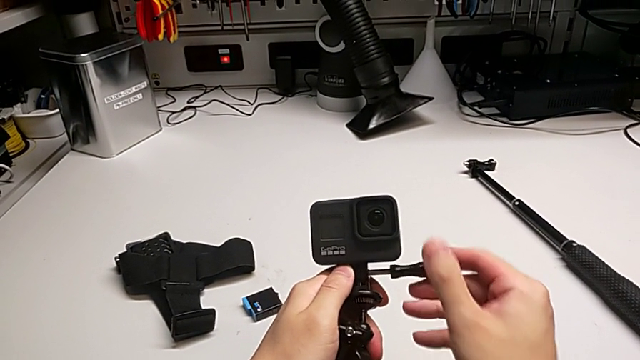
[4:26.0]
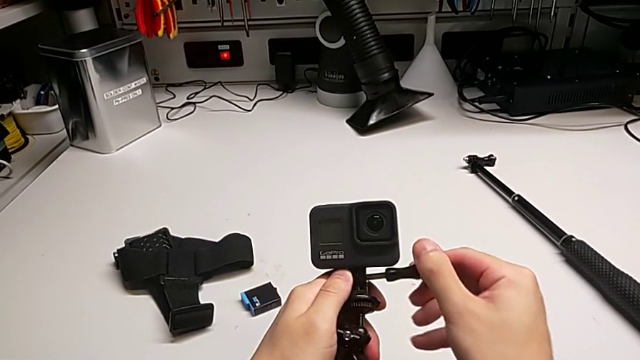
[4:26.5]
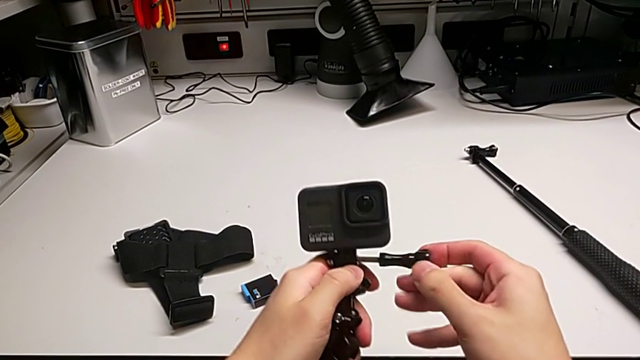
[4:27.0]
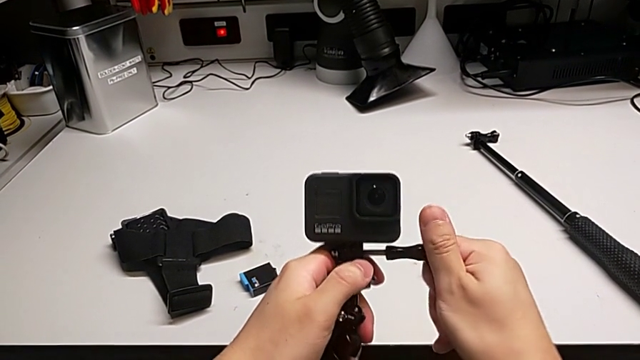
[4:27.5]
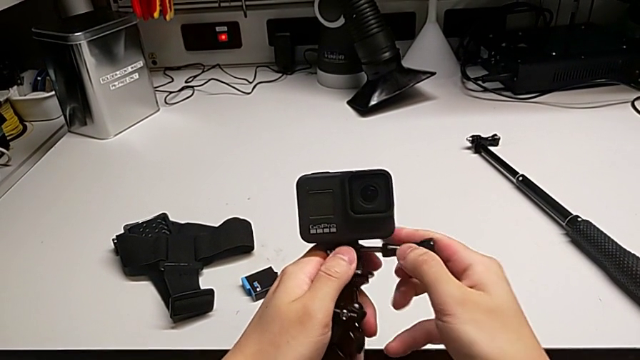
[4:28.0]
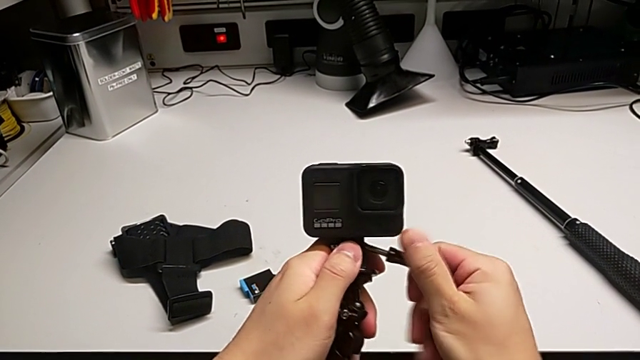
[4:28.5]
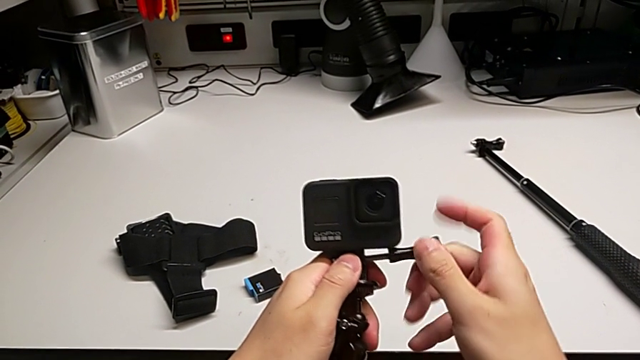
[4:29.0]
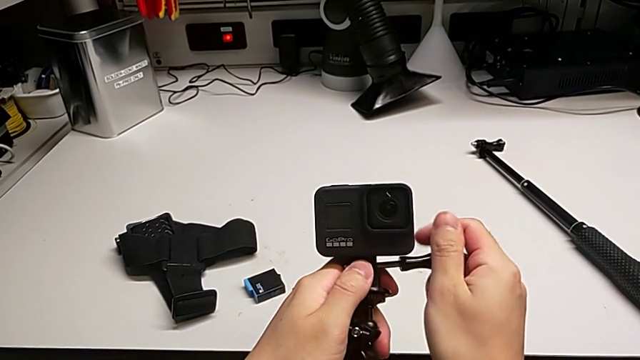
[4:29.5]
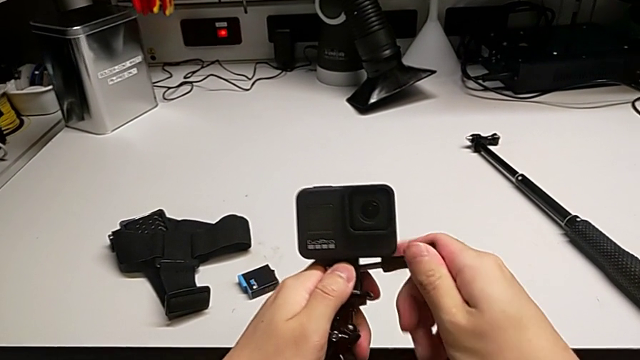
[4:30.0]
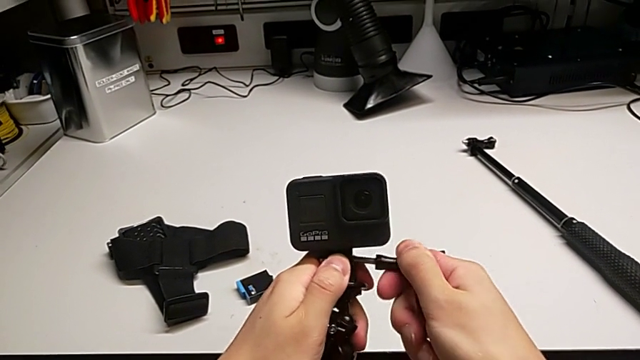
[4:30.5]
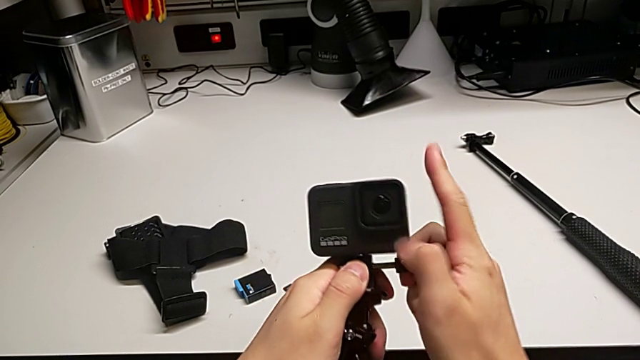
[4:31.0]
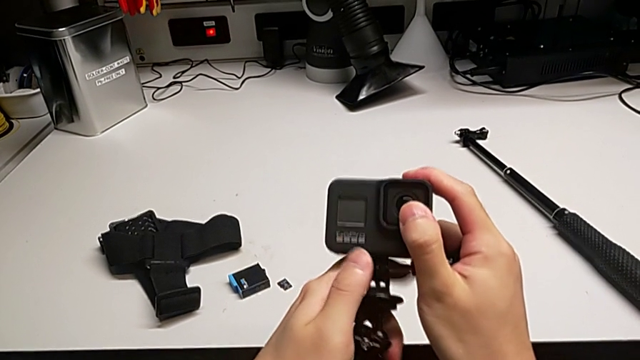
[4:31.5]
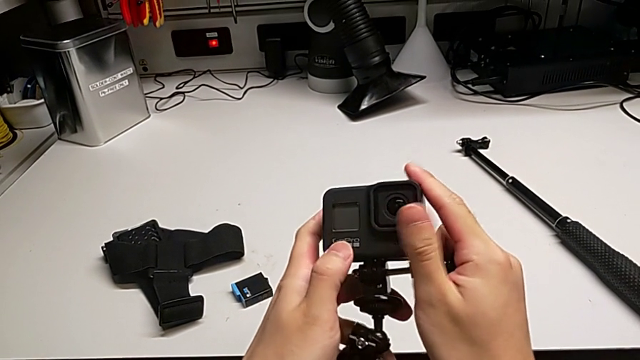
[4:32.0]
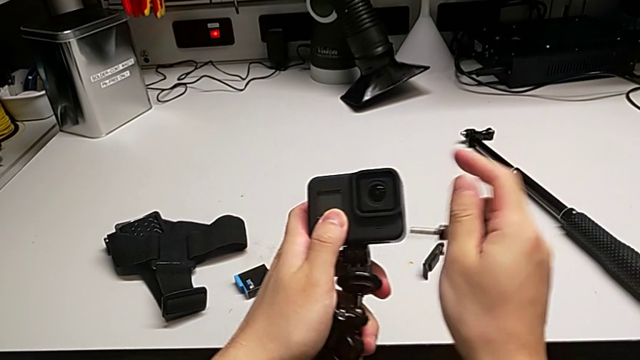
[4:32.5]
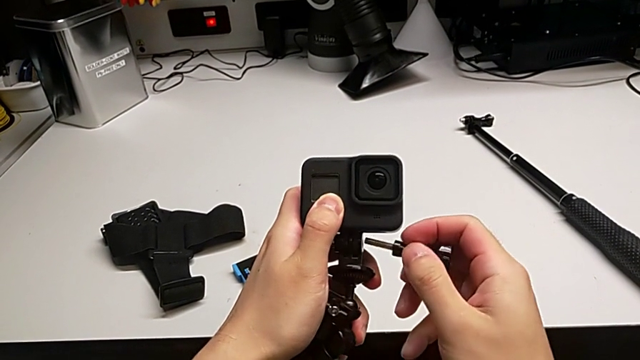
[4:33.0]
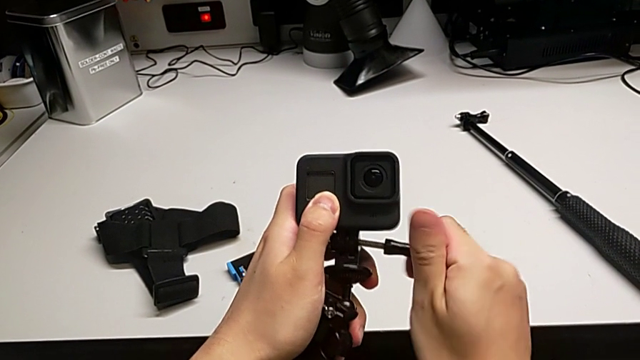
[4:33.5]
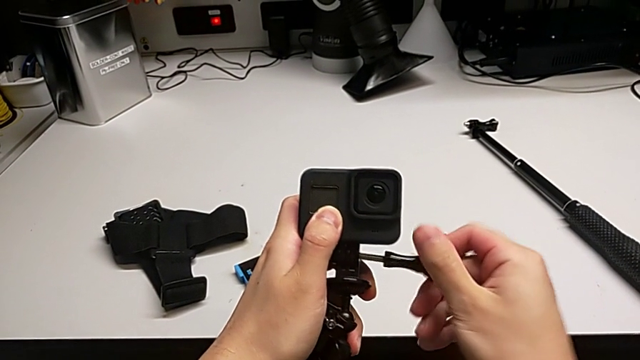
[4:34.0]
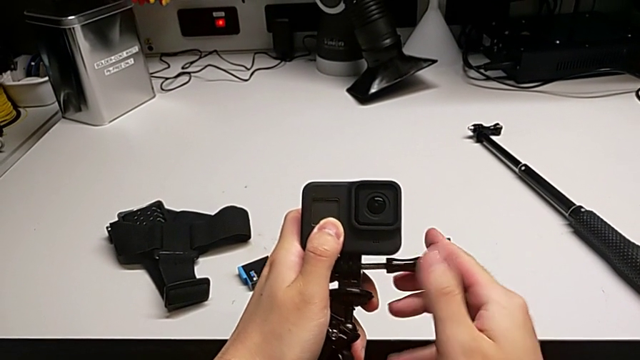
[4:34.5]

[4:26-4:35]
The camera wearer is assembling the tripod with the GoPro. They keep wrongly screwing the screw, with the GoPro not aligned, and begin to screw it.

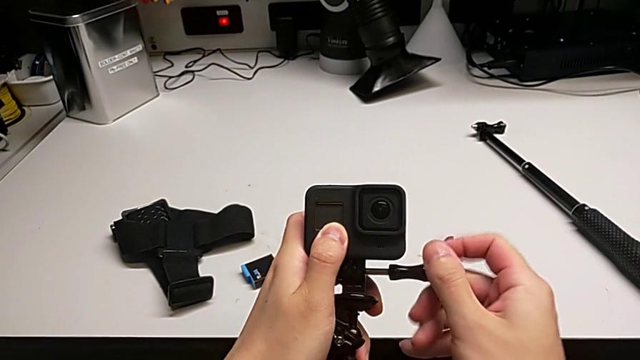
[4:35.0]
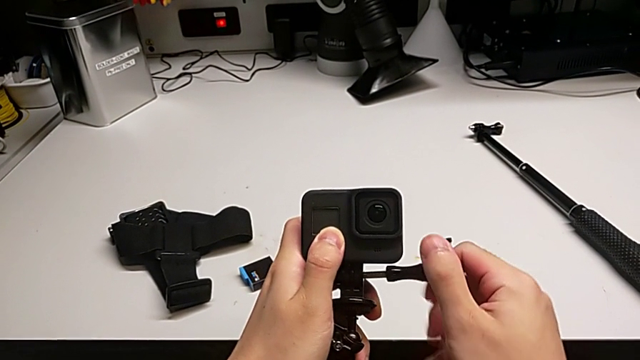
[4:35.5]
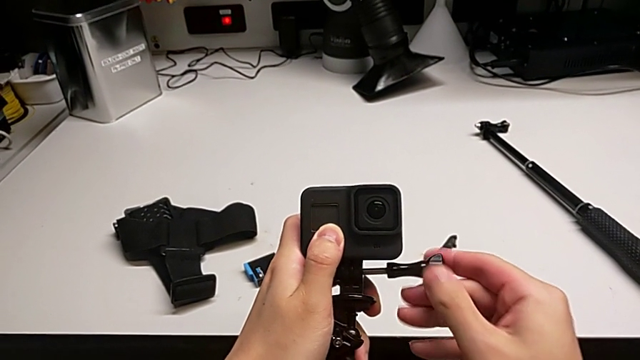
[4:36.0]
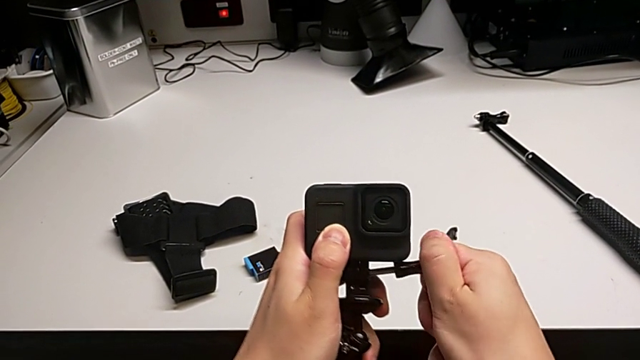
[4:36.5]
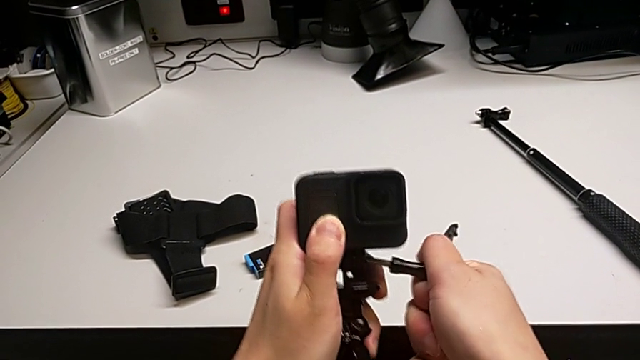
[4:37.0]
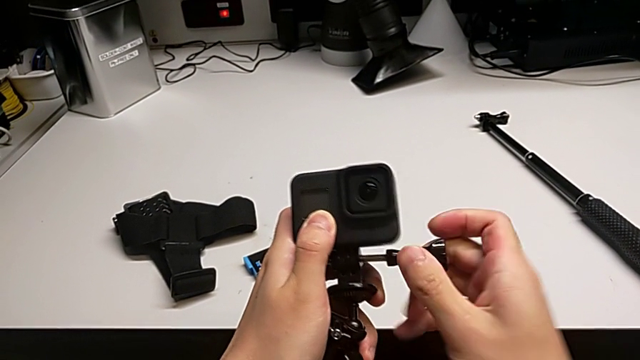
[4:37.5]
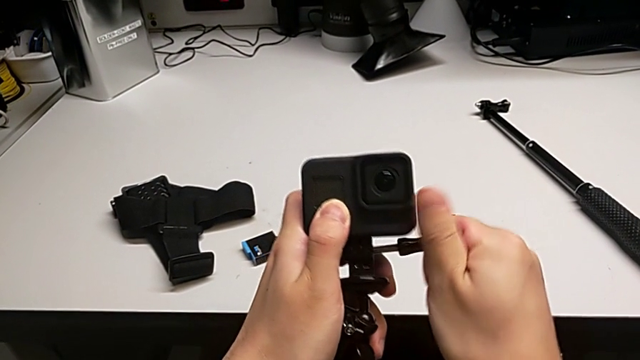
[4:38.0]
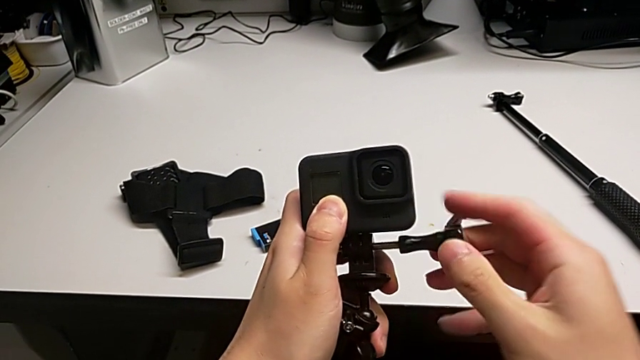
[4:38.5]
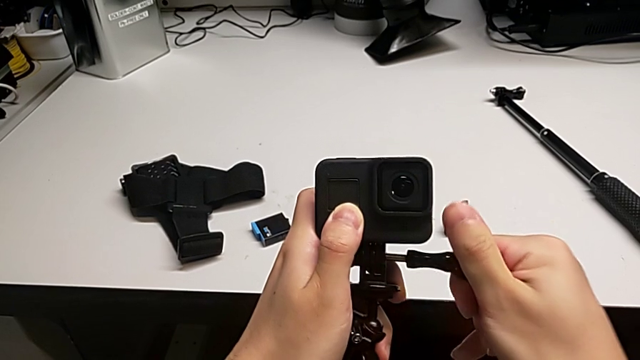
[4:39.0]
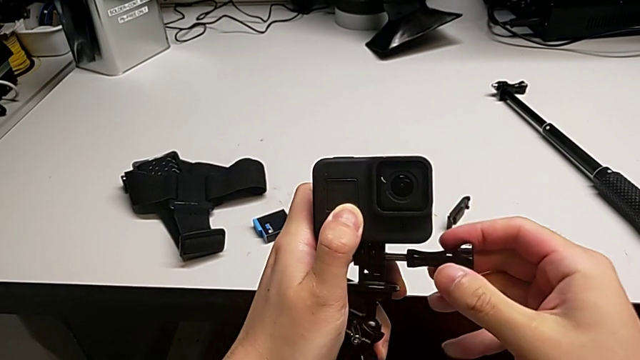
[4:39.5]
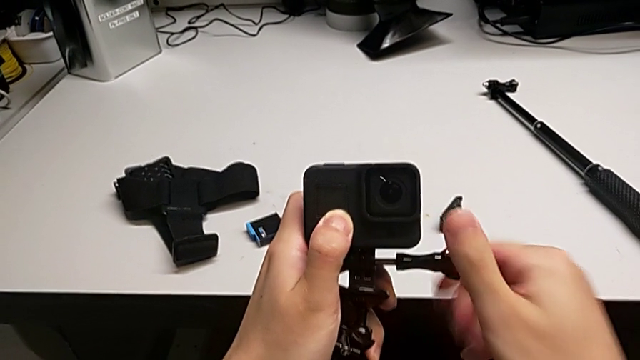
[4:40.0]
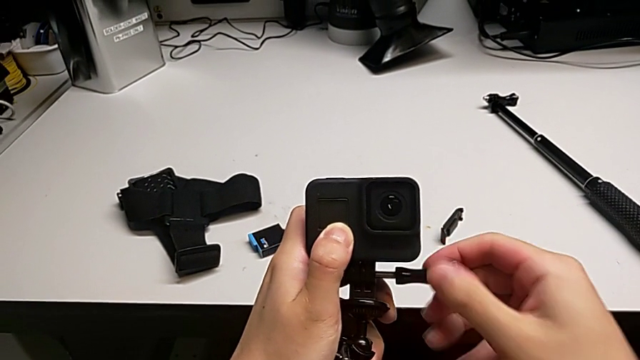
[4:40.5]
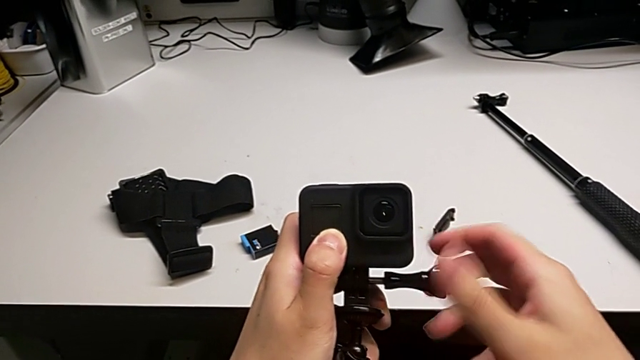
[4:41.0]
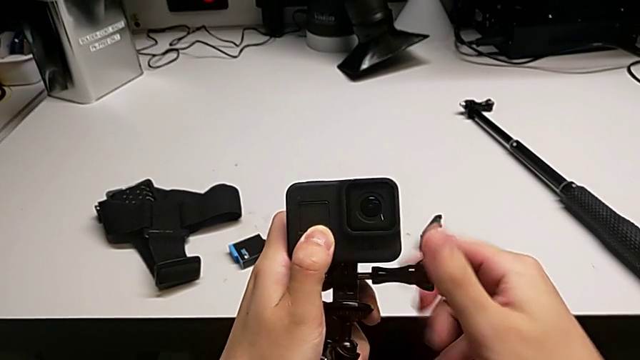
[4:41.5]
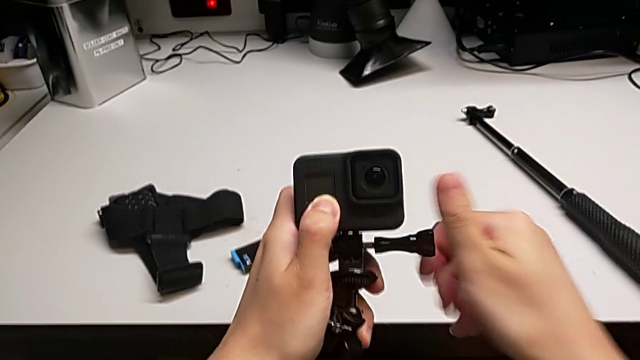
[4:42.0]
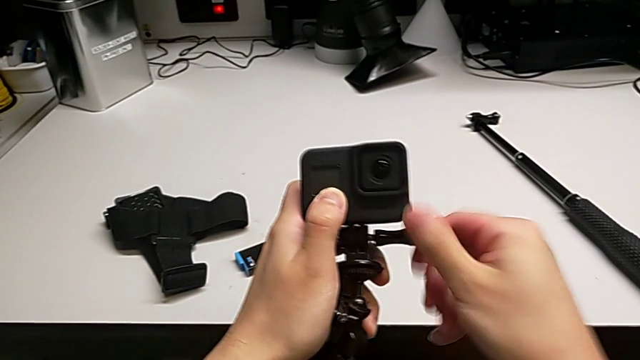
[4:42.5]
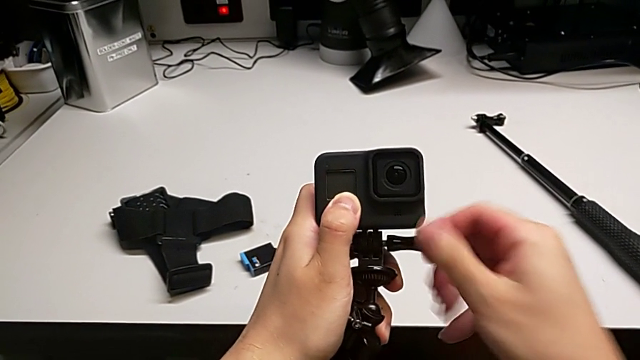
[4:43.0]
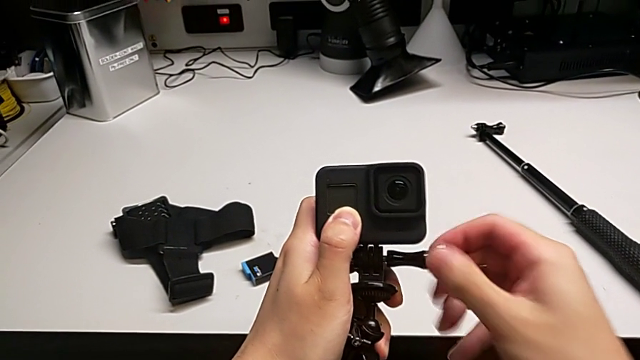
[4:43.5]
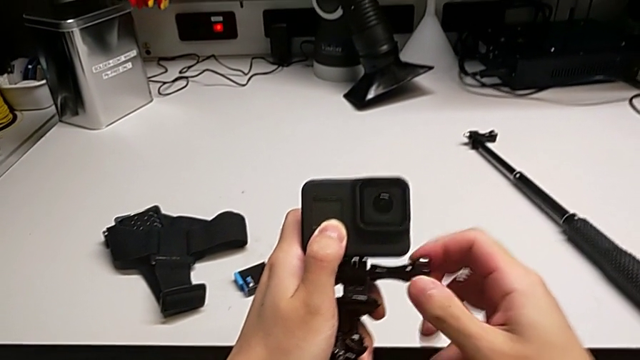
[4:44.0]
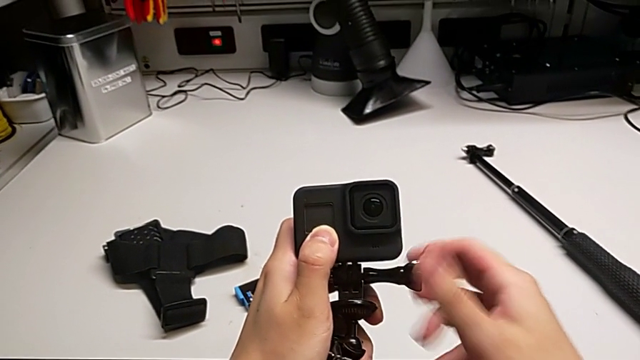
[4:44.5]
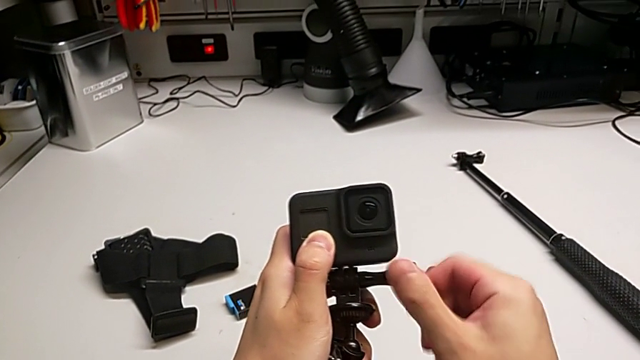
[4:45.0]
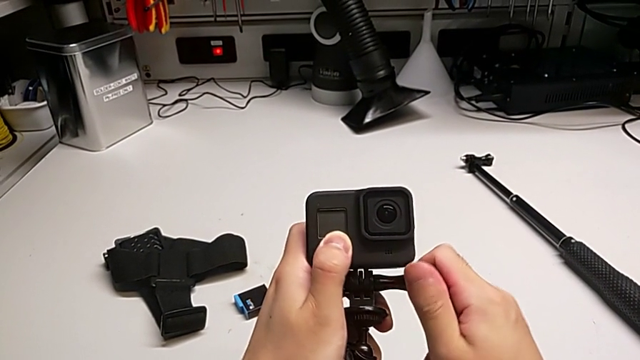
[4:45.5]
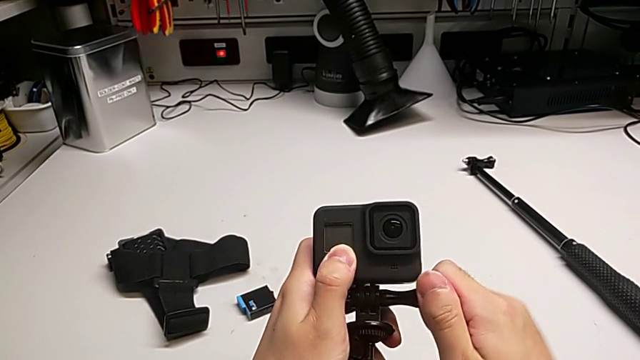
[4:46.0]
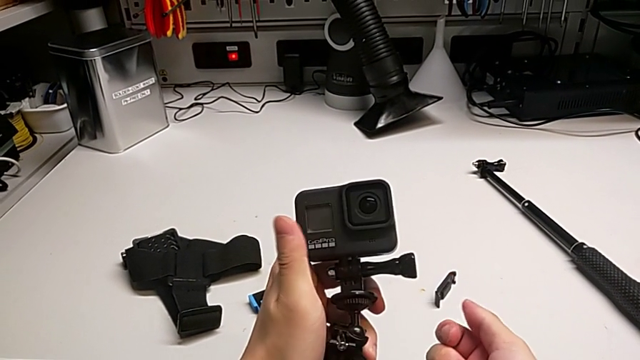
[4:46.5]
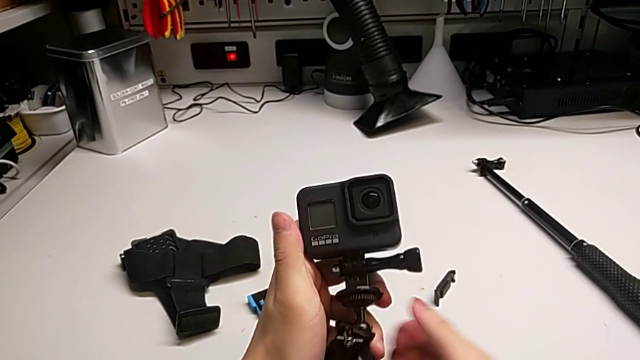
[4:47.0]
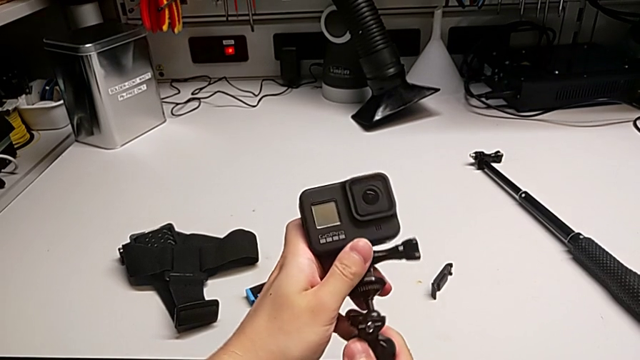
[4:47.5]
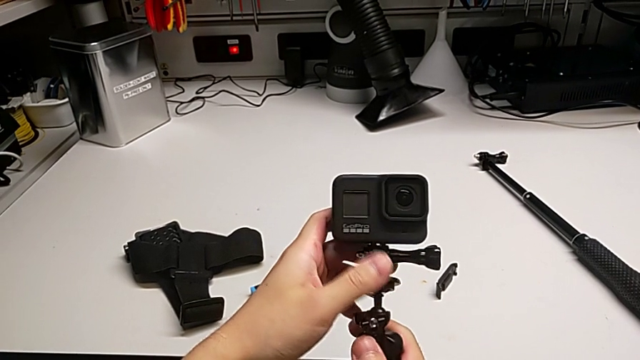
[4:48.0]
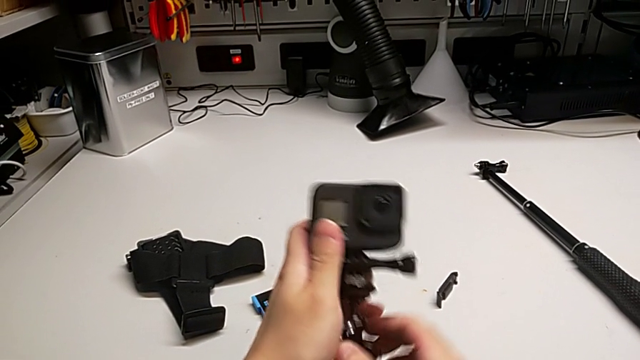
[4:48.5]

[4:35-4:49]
The camera wearer is assembling the tripod with the GoPro. They keep screwing the screw.
